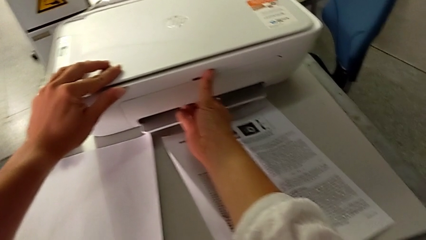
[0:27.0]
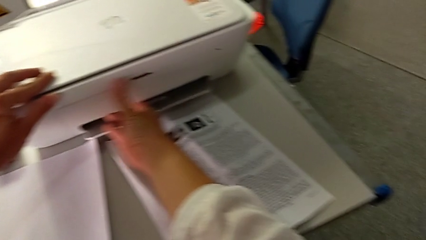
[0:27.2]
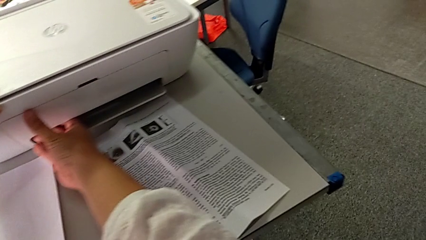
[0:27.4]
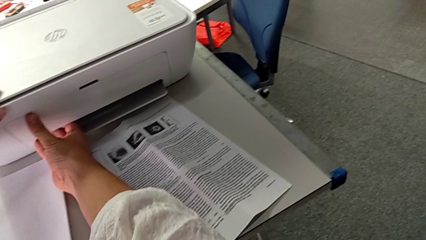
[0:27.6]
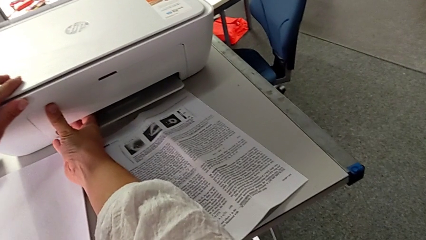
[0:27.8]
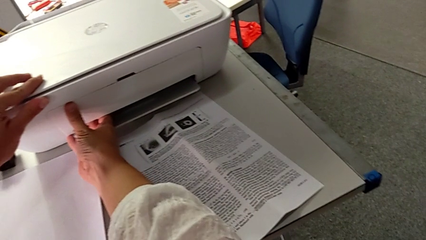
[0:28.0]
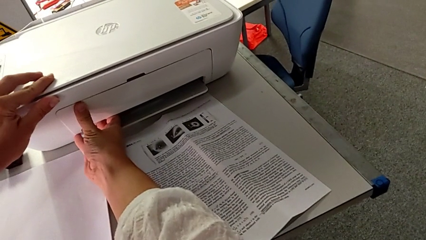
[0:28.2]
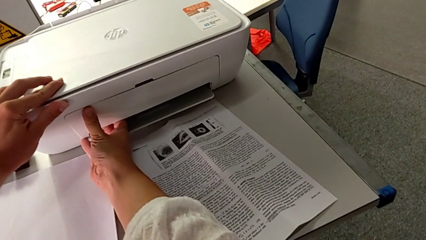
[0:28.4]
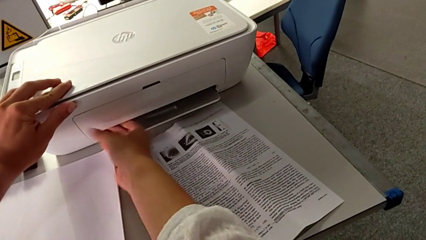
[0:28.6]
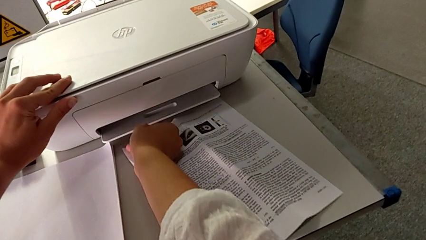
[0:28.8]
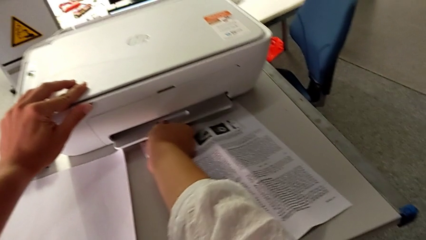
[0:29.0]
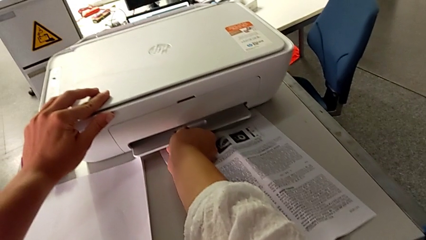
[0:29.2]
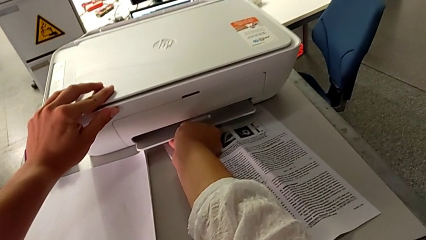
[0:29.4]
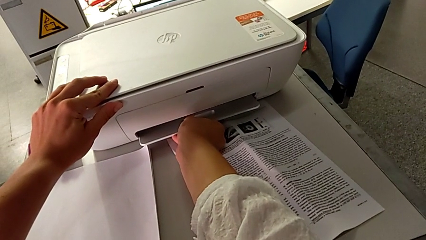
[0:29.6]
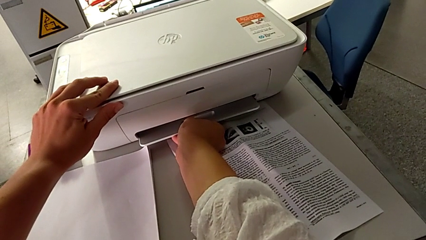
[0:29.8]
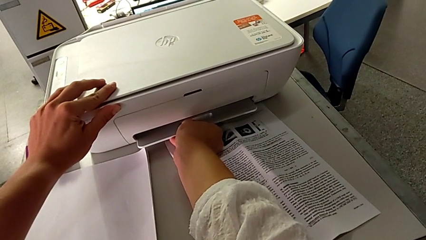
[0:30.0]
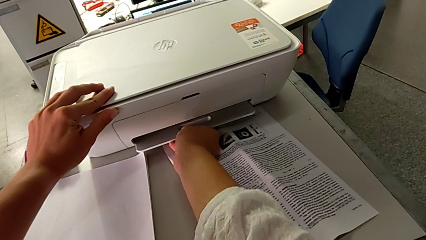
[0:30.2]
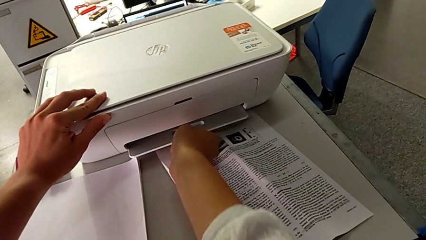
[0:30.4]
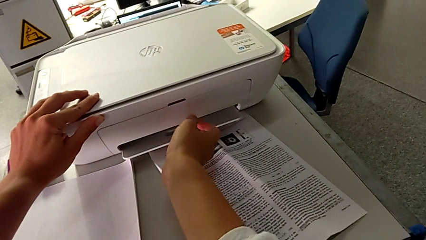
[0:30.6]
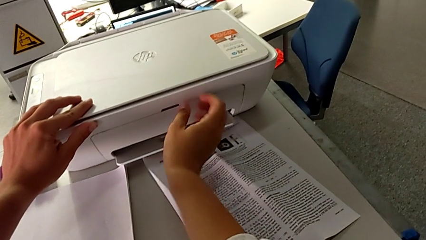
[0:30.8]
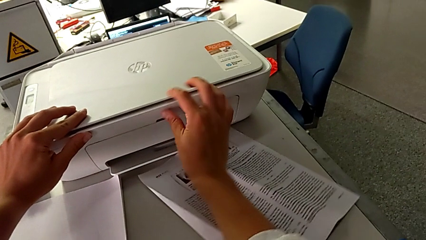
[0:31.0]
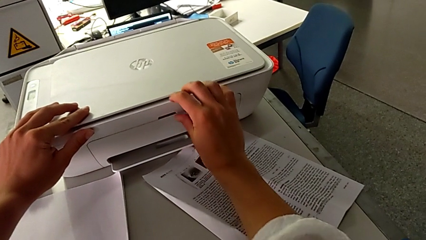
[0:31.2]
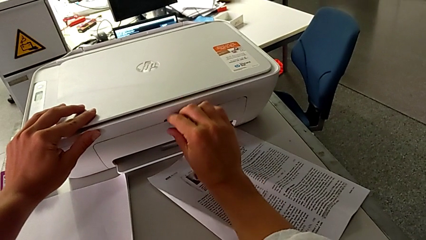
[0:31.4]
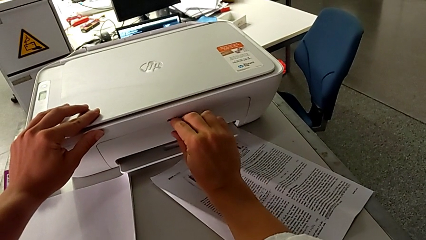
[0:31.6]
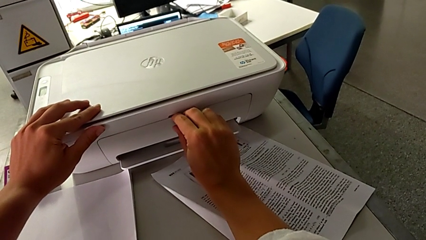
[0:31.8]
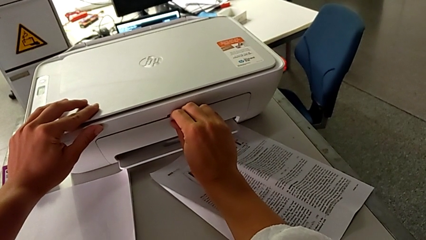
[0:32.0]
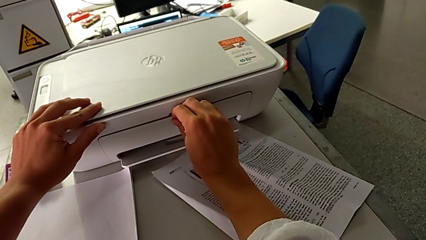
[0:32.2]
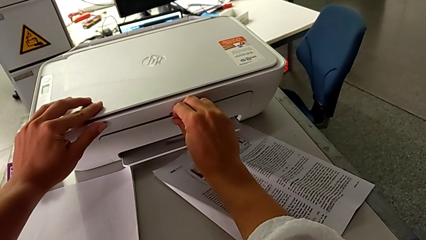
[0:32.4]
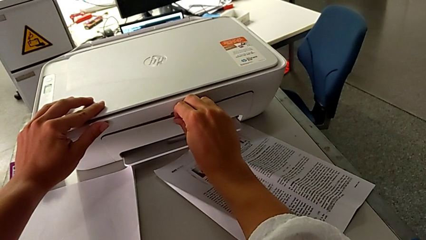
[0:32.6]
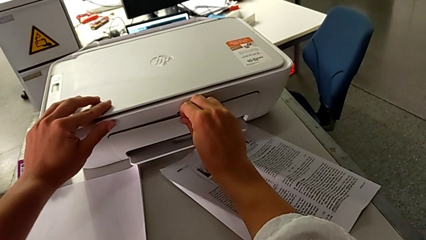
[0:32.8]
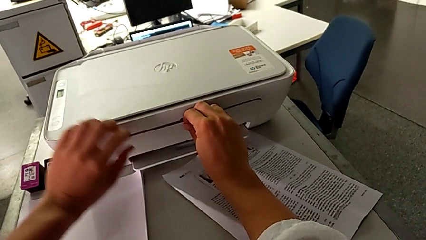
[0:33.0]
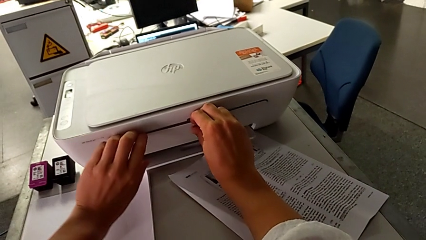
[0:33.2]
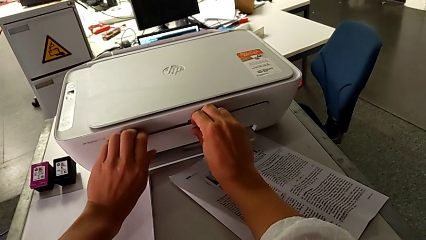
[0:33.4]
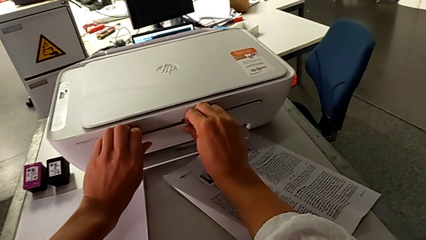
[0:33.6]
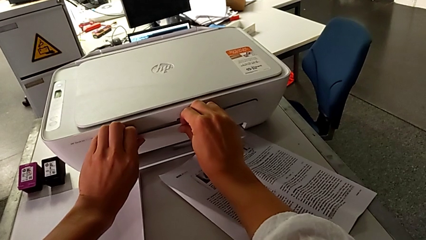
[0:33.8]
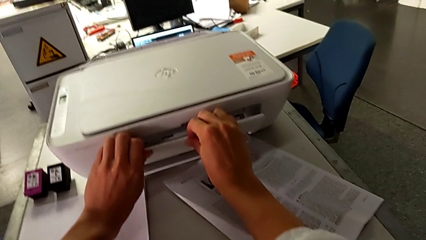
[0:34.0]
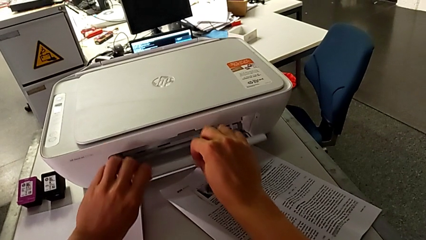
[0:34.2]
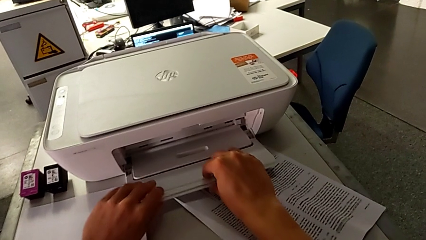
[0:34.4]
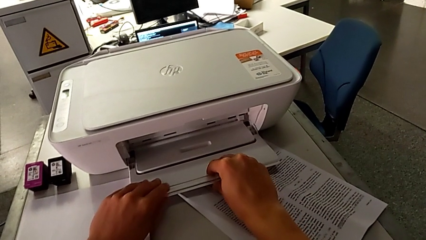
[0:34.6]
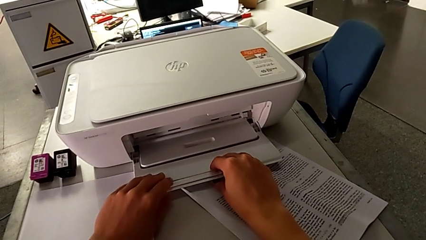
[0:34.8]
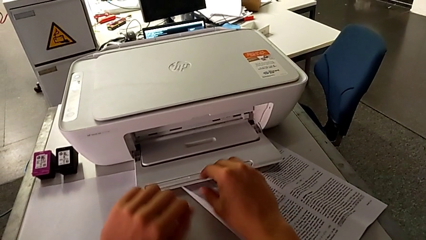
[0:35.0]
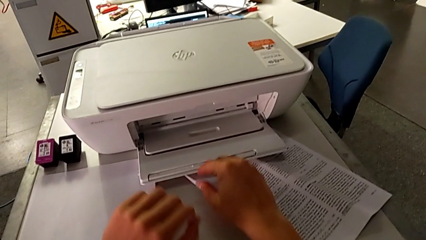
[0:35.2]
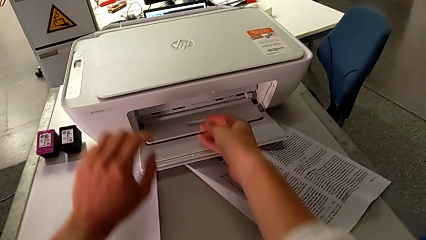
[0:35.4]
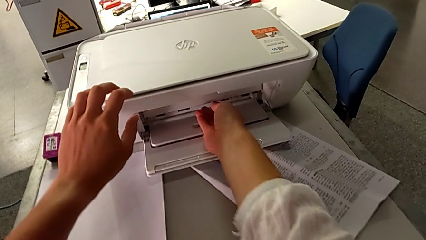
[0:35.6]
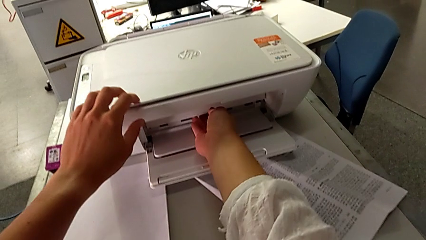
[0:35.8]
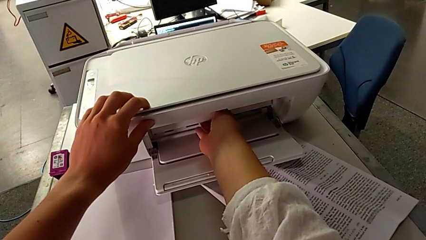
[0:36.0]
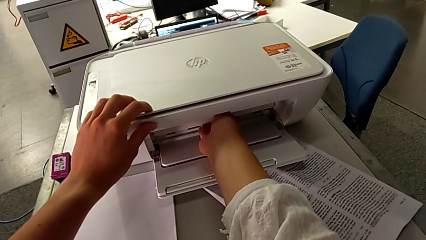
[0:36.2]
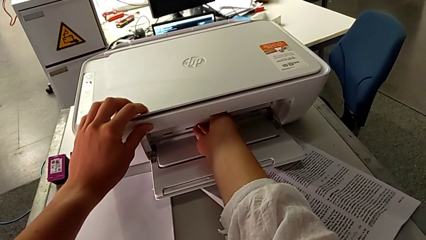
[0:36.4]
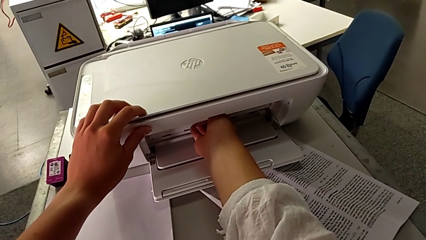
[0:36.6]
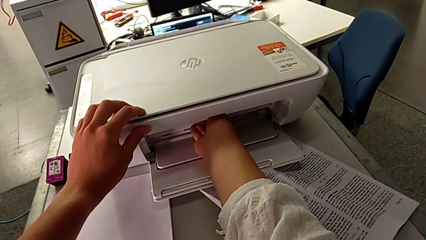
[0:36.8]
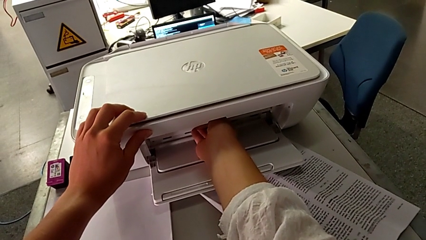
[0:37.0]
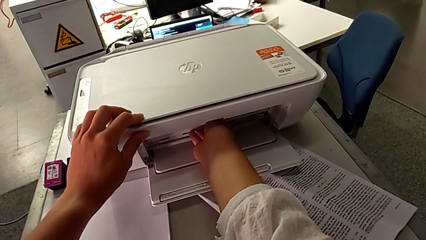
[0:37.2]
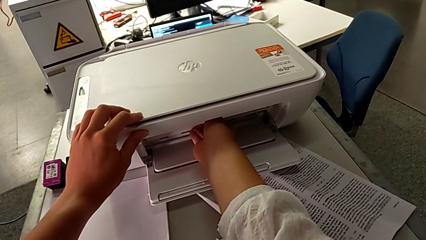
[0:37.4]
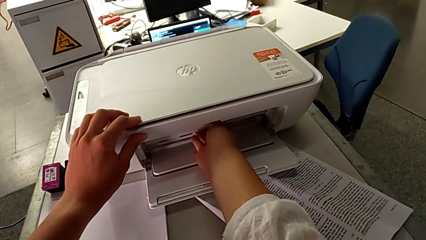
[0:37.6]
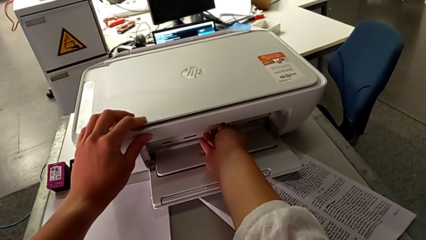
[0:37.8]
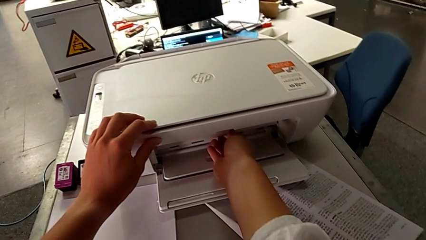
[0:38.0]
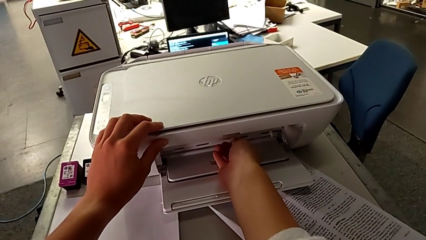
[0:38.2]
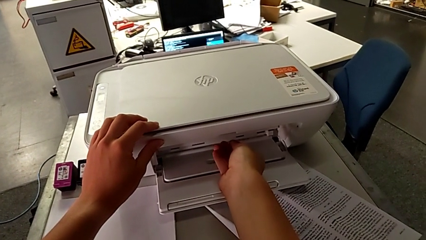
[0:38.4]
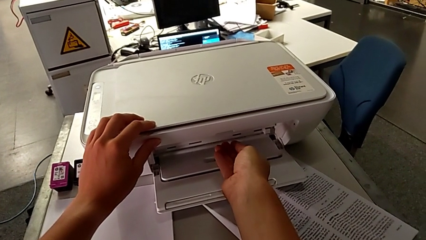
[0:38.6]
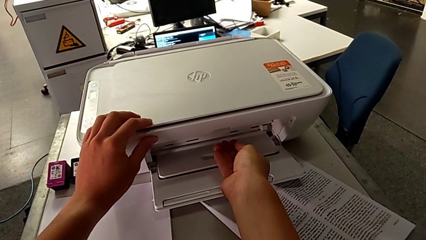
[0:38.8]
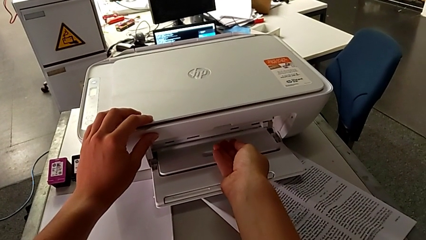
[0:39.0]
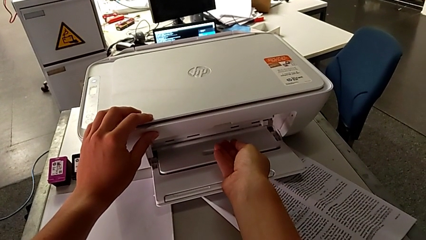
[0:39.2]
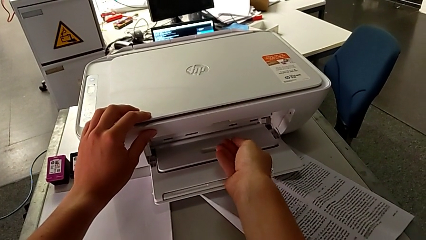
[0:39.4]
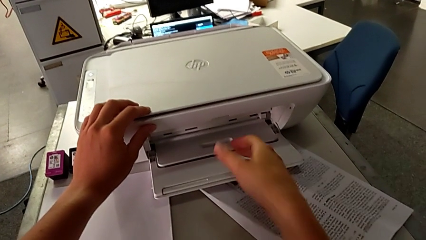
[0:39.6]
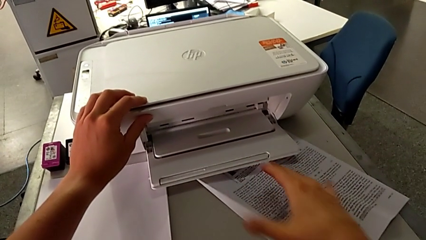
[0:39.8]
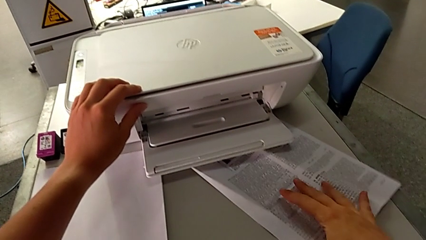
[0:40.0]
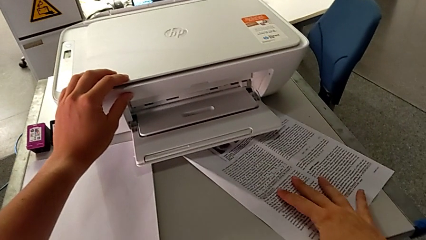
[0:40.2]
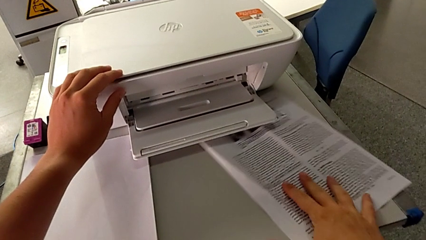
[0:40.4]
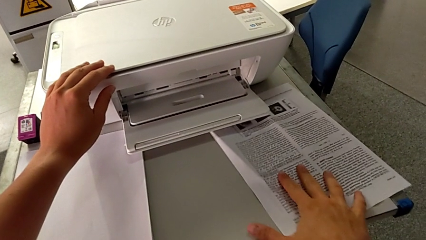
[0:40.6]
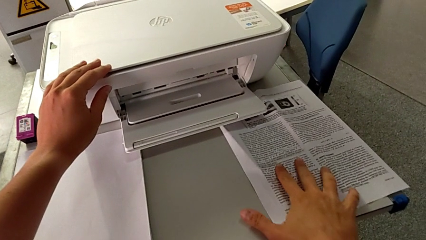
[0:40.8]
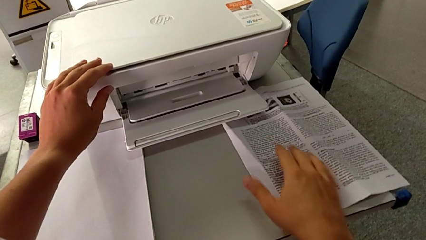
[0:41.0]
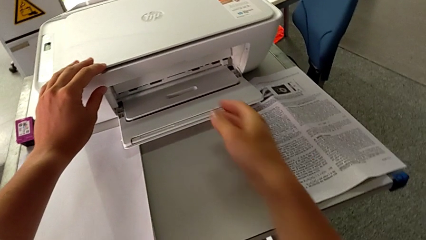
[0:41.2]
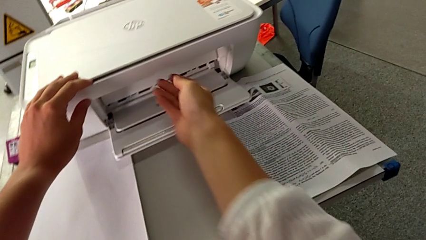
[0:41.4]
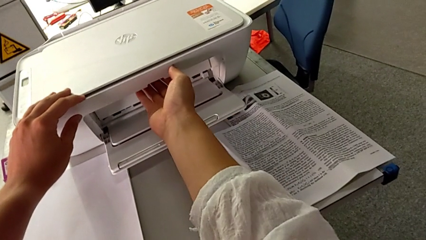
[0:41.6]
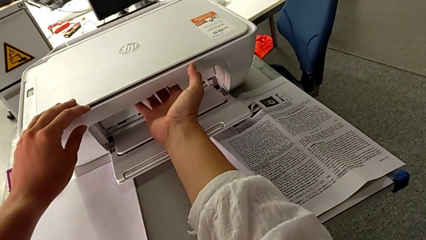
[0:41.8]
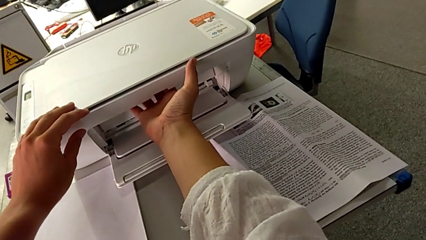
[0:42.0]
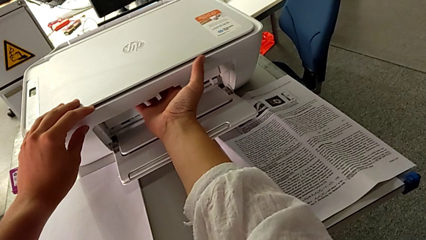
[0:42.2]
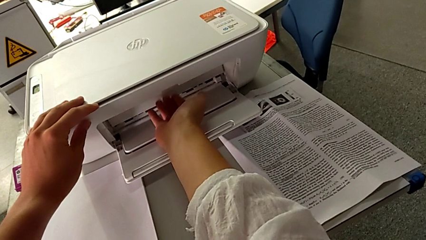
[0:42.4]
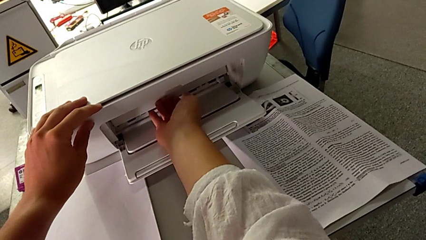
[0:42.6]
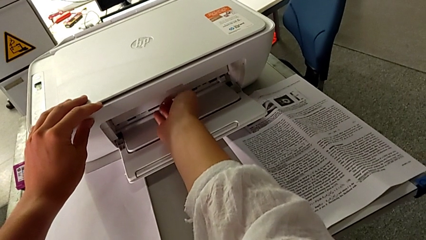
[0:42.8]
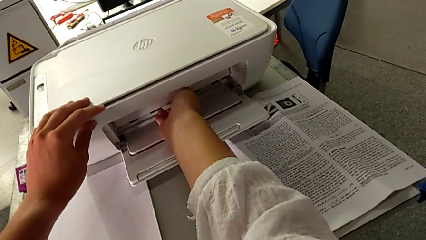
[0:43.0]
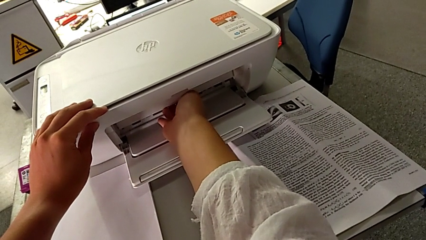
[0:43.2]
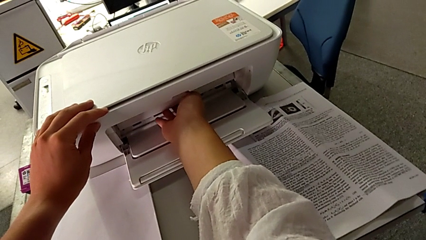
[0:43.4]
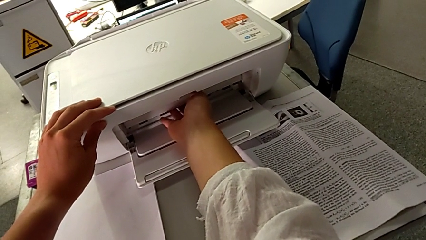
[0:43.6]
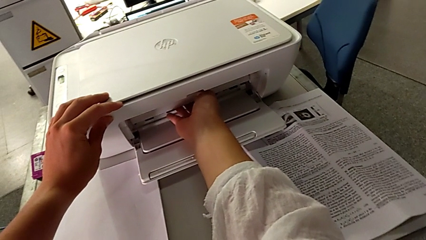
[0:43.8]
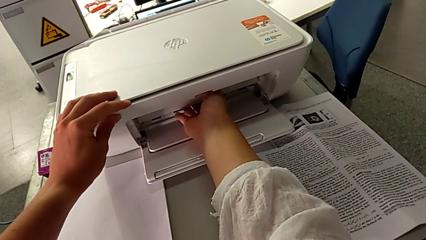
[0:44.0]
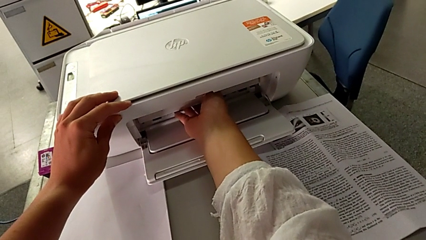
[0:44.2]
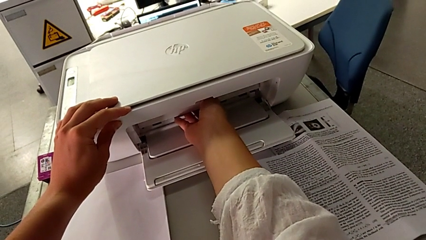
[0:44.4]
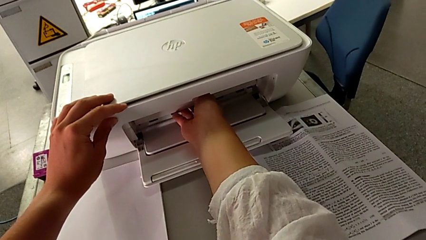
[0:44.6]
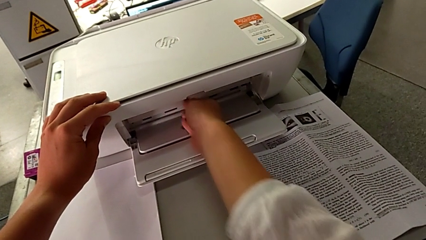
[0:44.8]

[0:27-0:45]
The camera wearer is pulling out the tray. They inspect the paper tray, wrongly grab it, trying to open the tray from the bottom, grab it, open it, shift it and wrongly grab the cartridge gate, confusing the cartridge gate with the tray extension.
